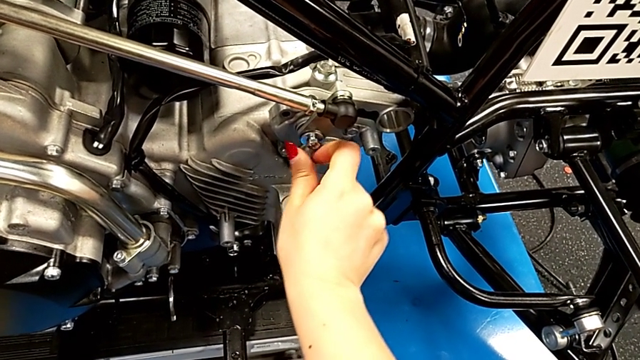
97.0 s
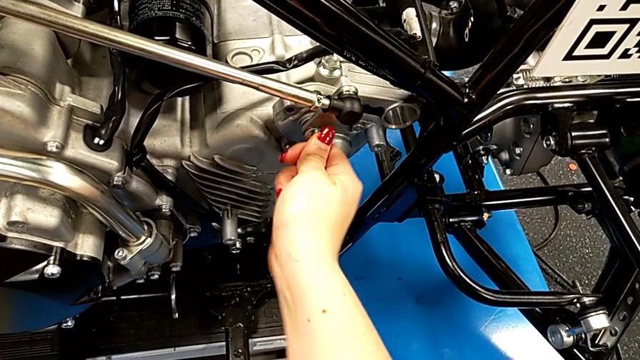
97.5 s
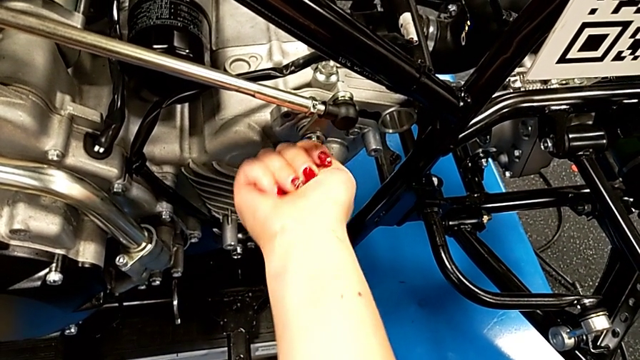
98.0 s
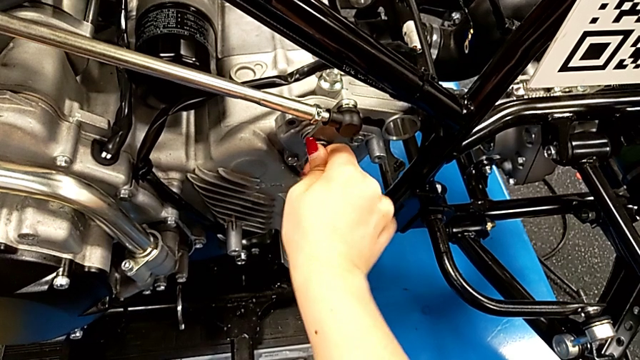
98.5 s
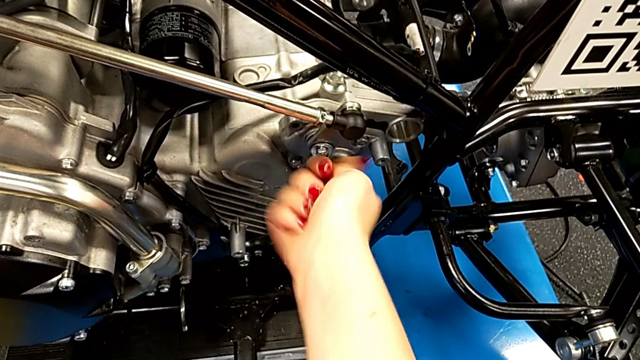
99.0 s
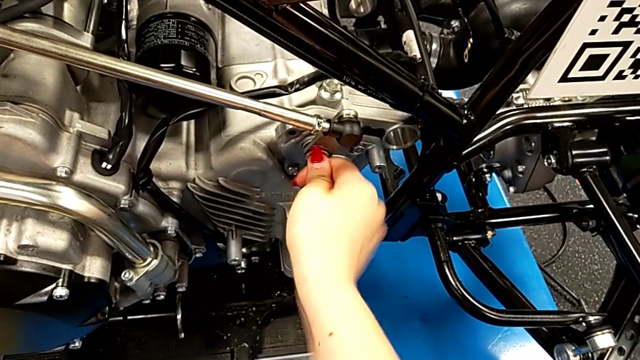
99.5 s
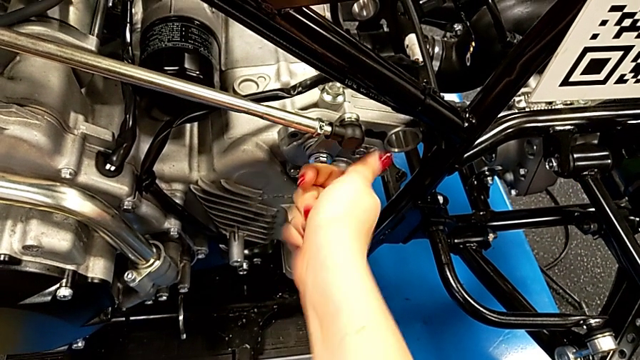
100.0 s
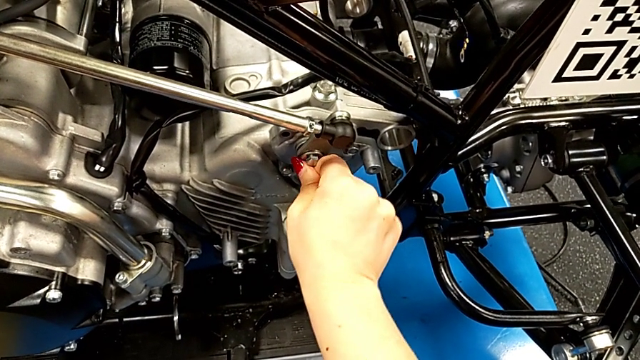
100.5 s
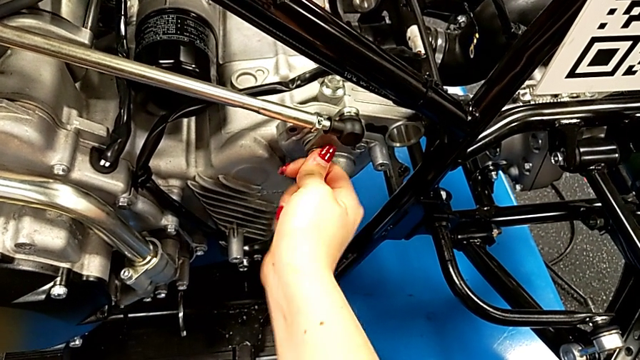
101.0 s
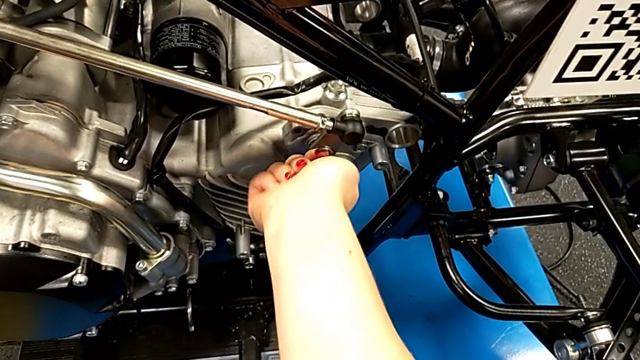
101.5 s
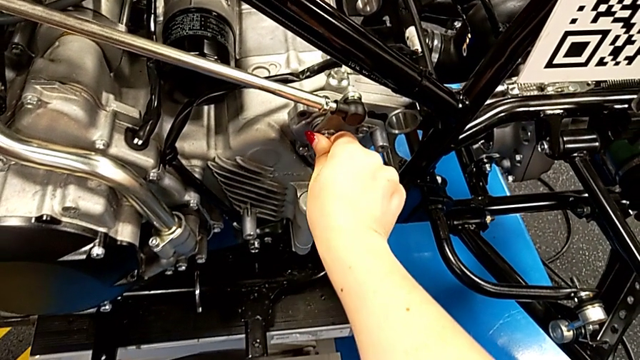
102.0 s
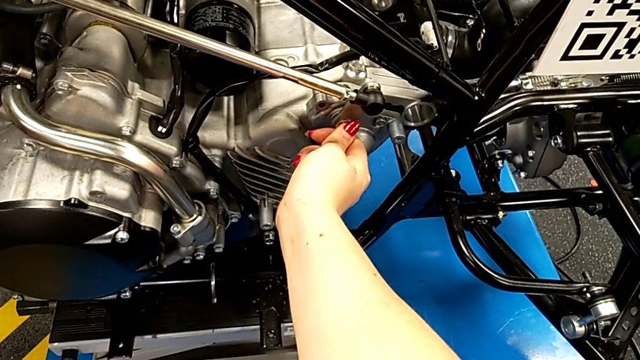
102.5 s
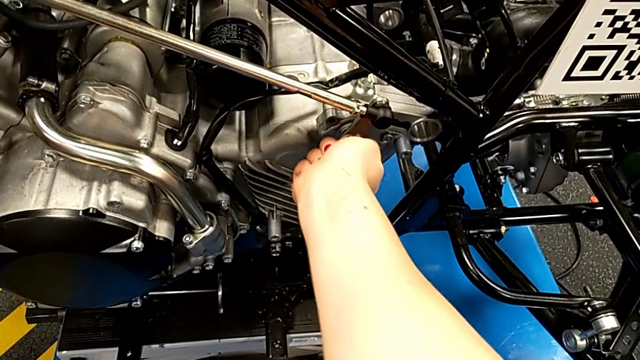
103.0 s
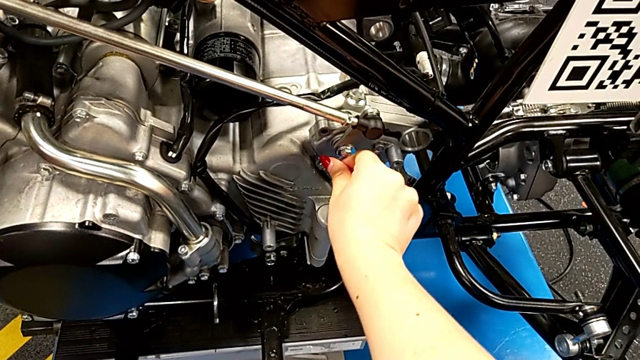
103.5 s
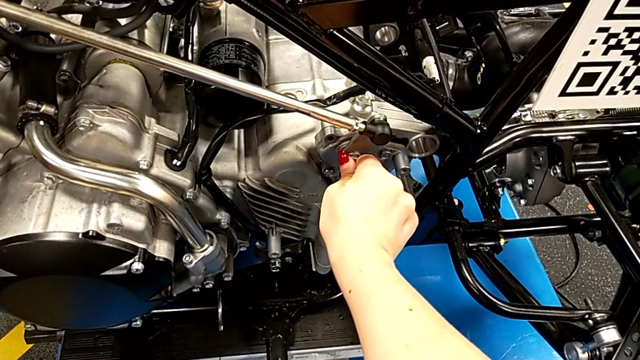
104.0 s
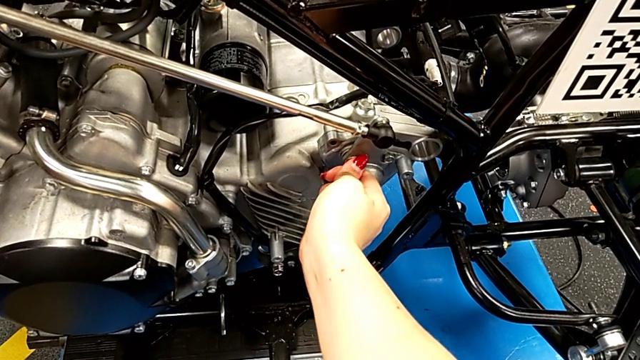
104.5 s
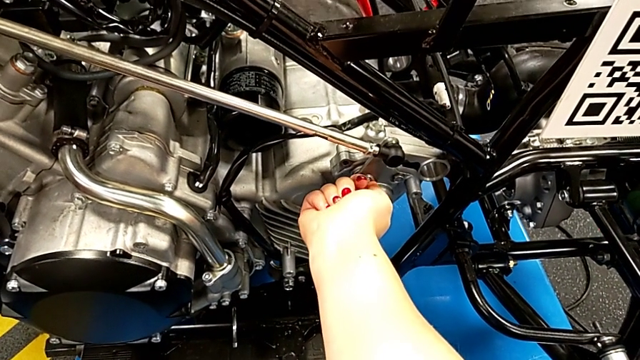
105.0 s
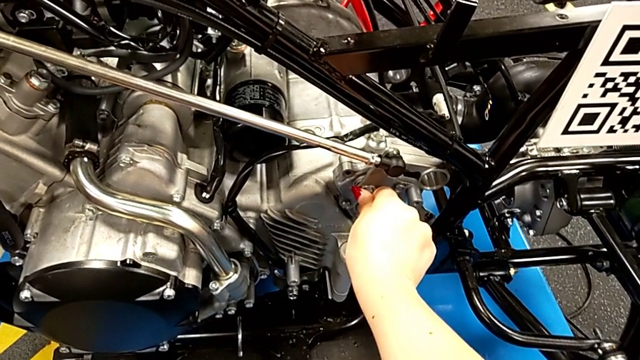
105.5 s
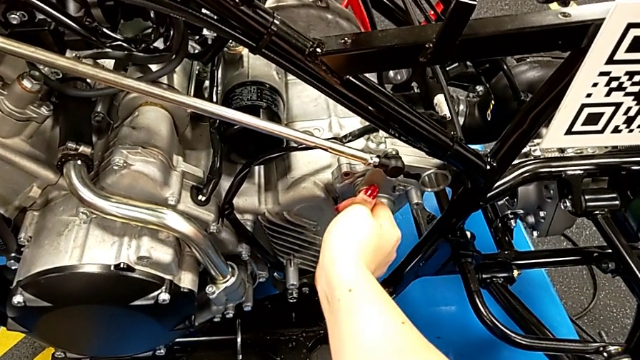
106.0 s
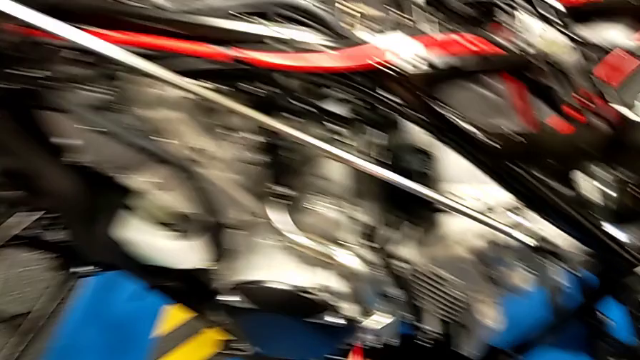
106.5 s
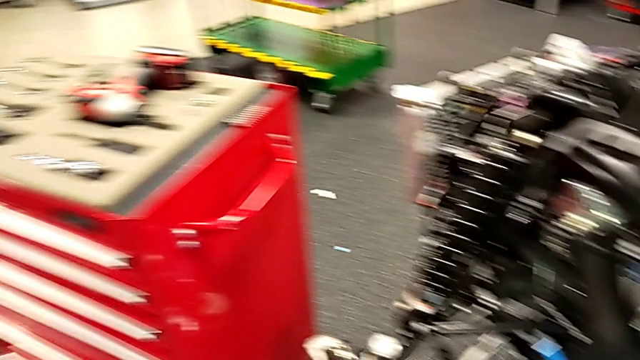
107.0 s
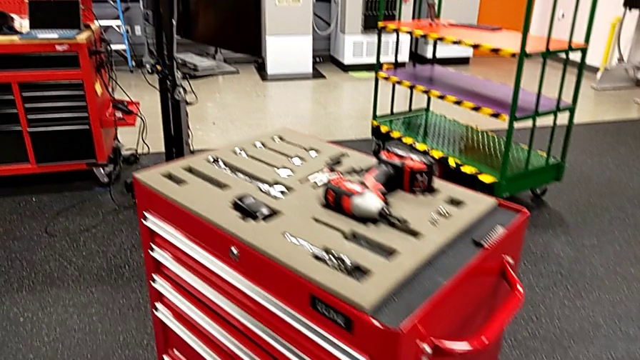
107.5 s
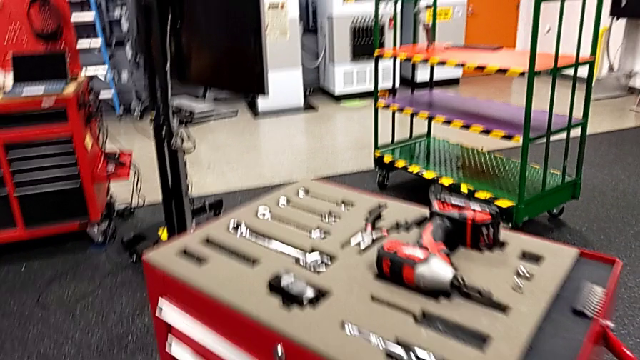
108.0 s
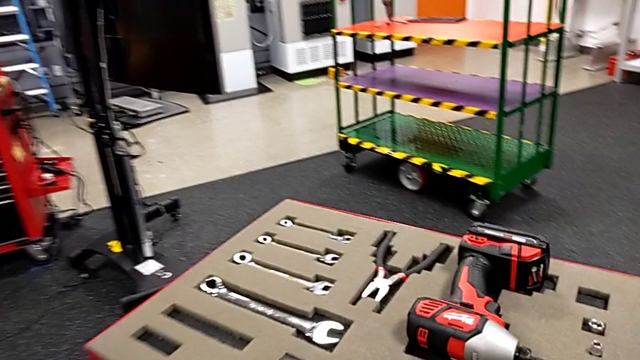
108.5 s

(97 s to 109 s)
The camera wearer is inserting a screw. They keep screwing the bolt.

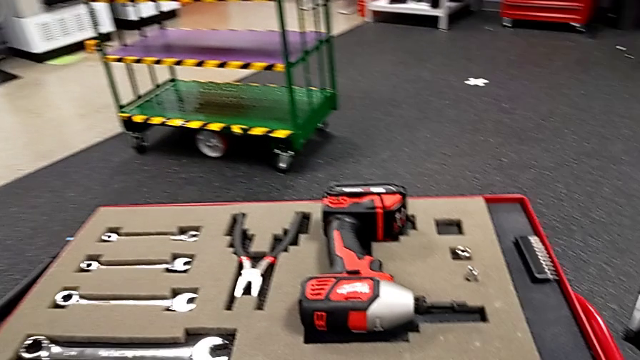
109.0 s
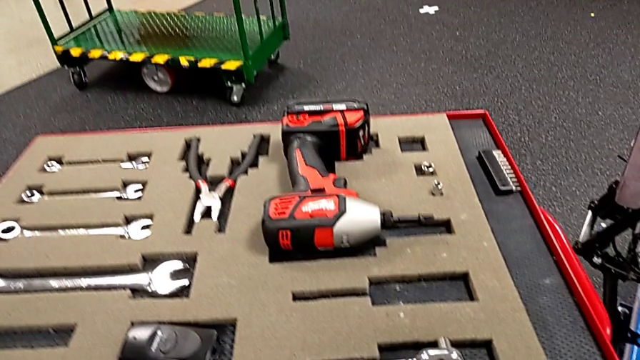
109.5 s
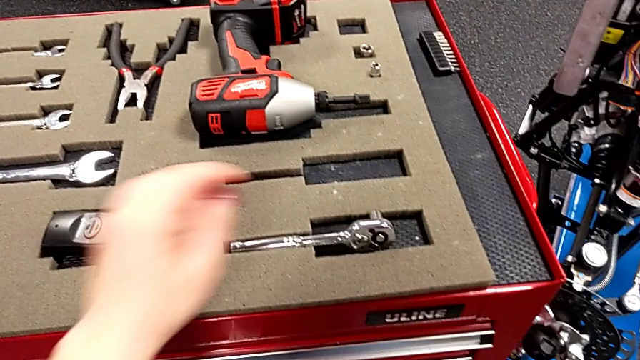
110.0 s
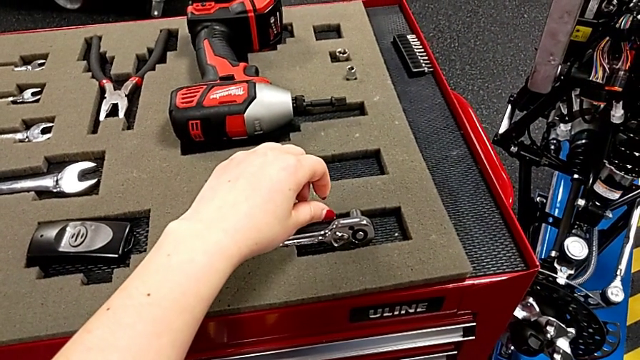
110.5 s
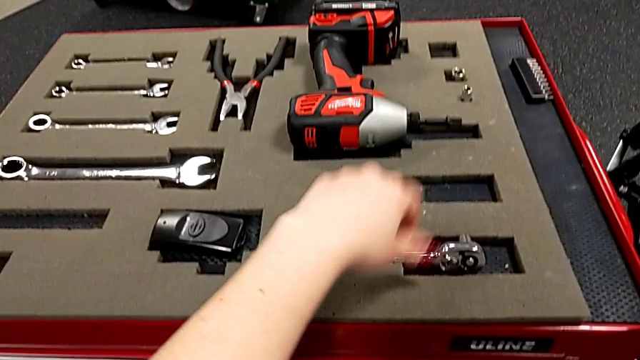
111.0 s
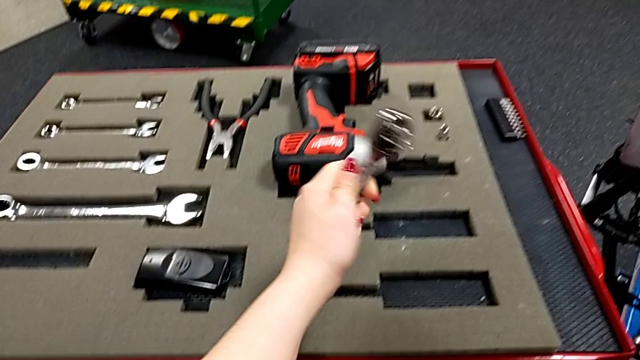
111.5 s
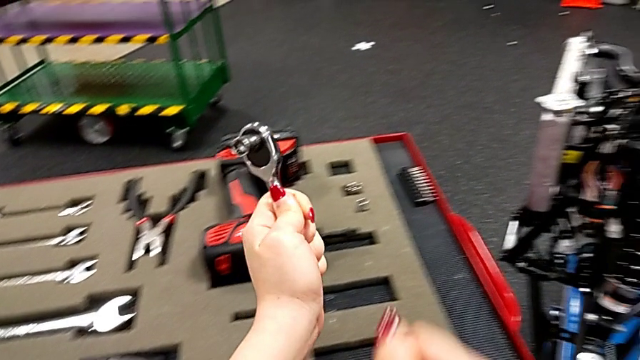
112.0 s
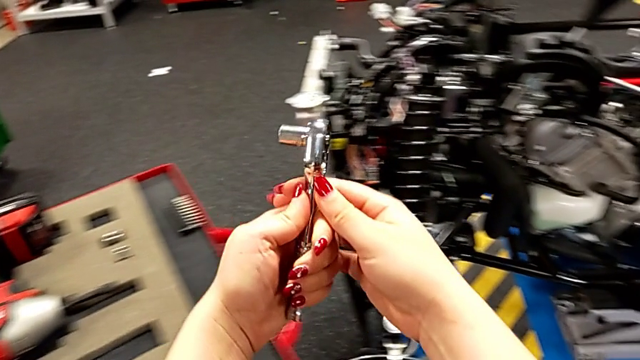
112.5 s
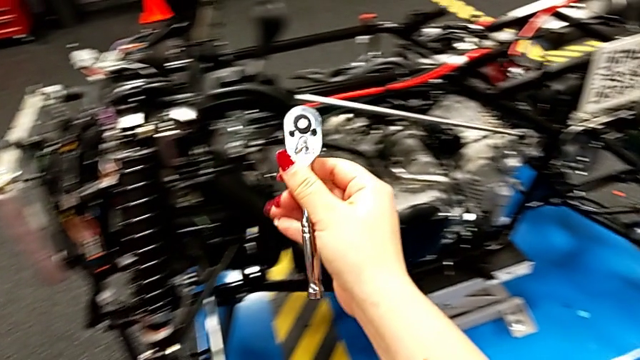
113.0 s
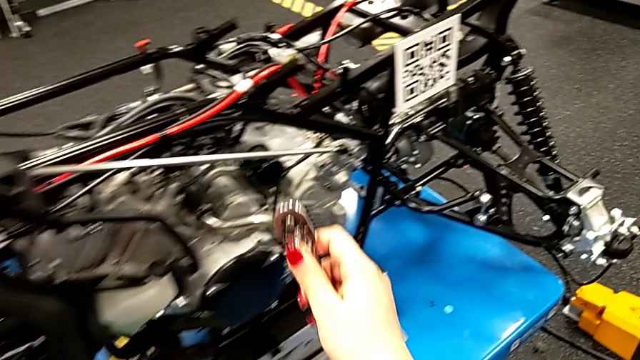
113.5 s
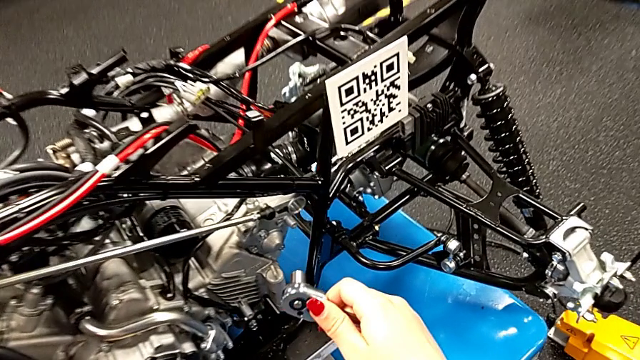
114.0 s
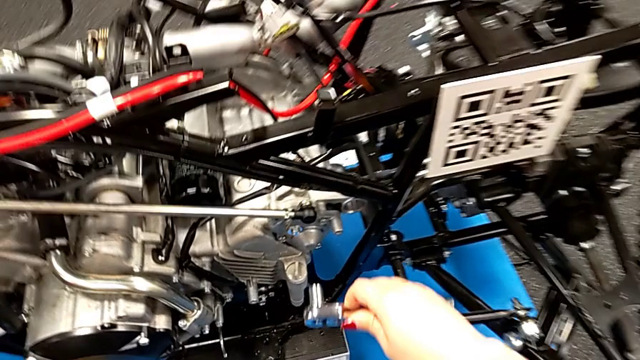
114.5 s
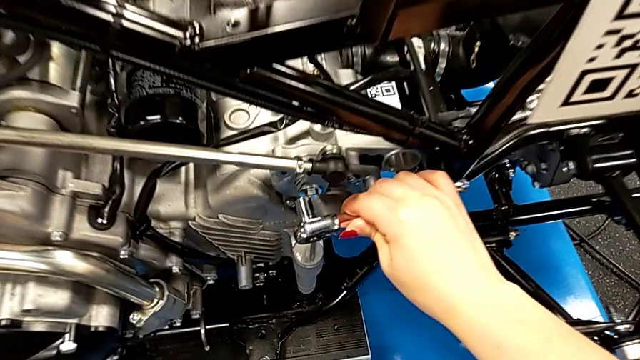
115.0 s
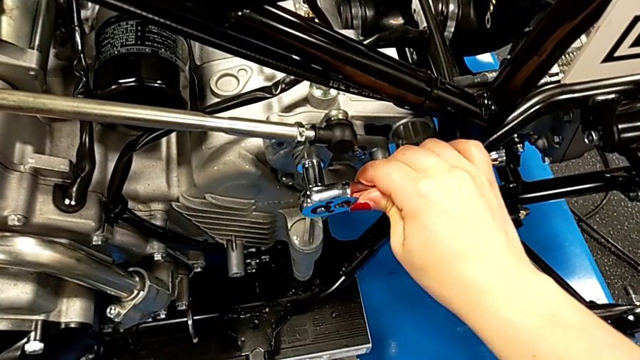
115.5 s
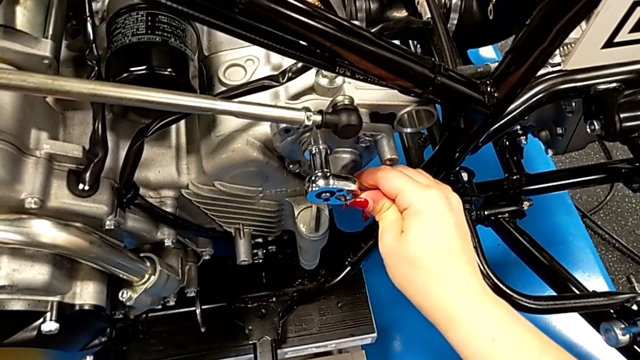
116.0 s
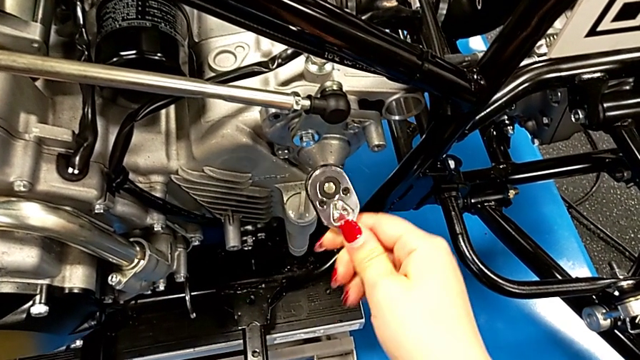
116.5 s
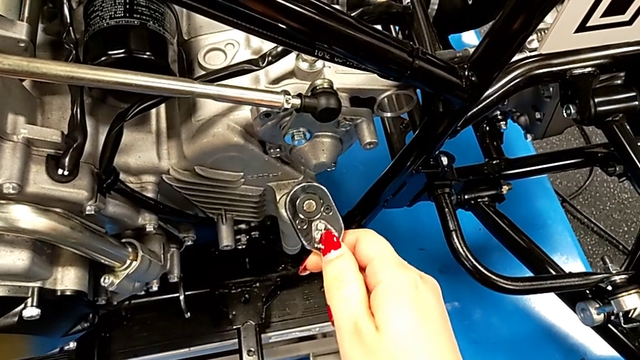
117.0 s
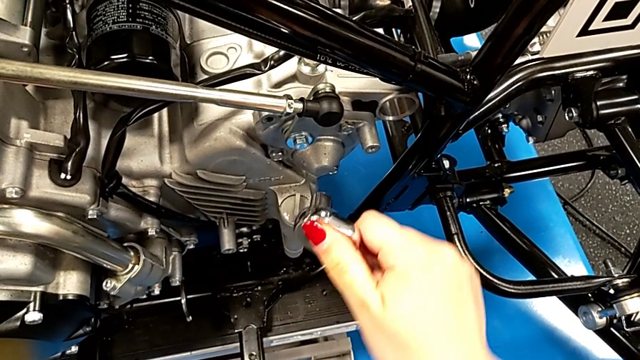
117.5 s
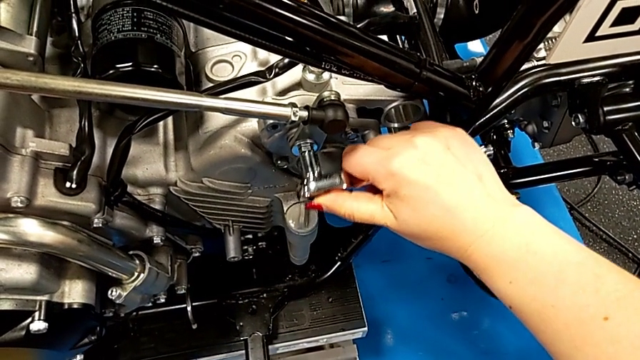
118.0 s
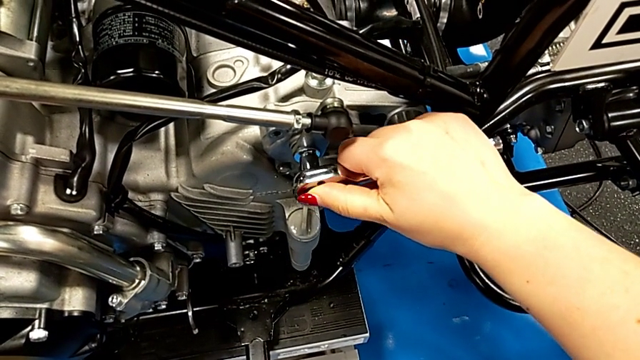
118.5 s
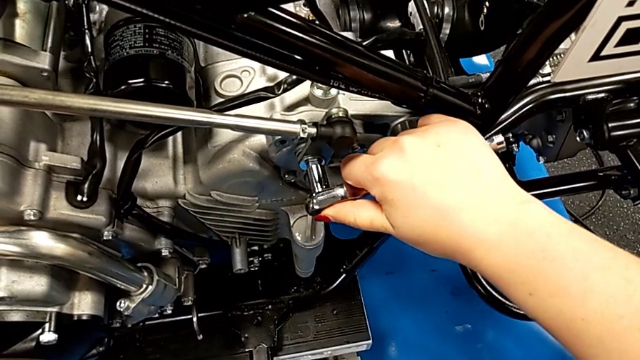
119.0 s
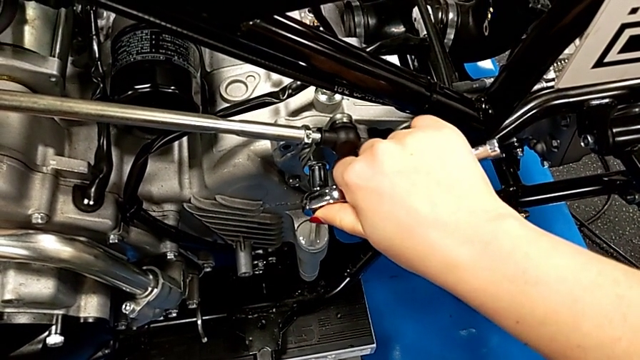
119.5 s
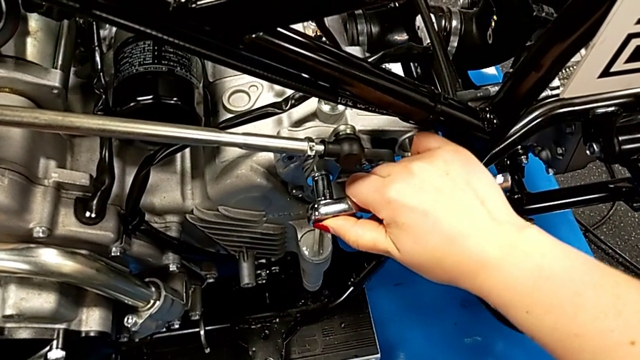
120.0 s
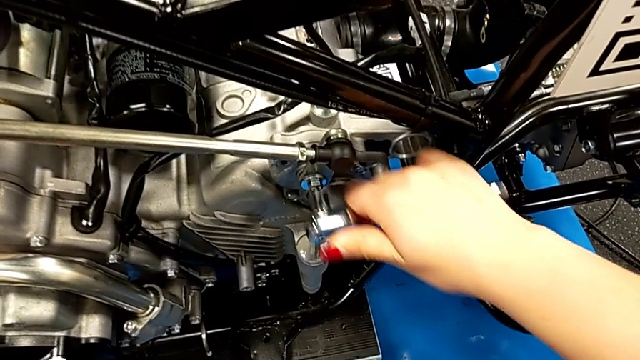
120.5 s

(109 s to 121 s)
The camera wearer is inserting a screw. They grab the ratchet, grab the ratchet with the right hand, wrongly insert the ratchet and screw the bolt, and withdraw the ratchet. They wrongly inspect the ratchet, insert it and screw the bolt, and withdraw the ratchet.
